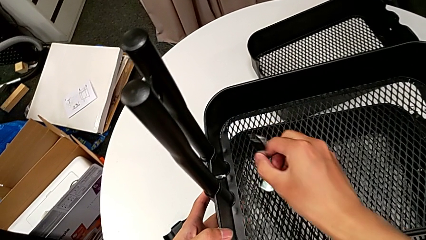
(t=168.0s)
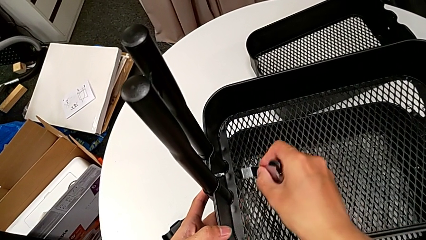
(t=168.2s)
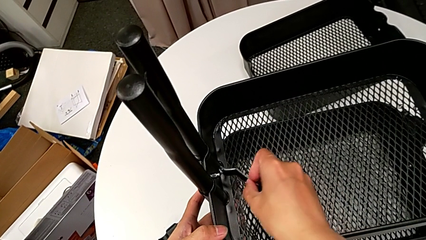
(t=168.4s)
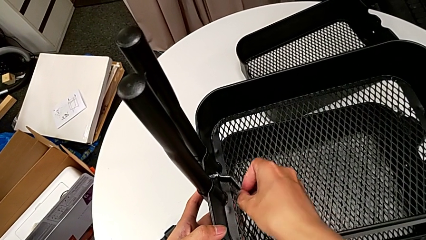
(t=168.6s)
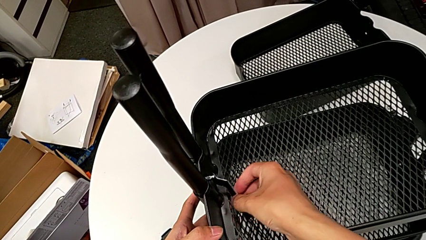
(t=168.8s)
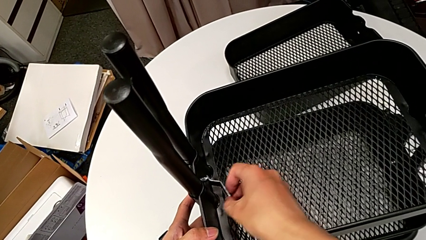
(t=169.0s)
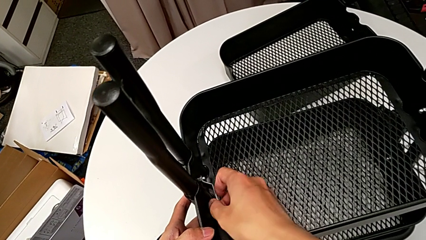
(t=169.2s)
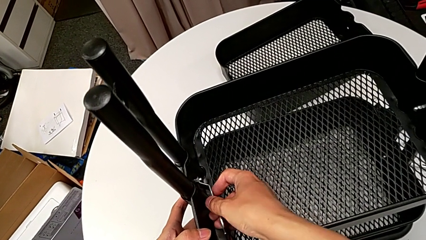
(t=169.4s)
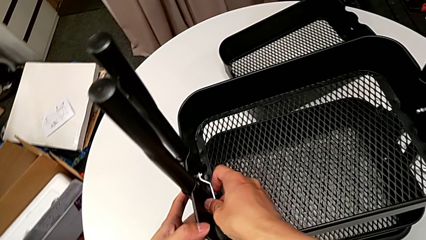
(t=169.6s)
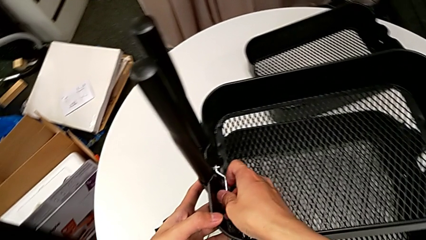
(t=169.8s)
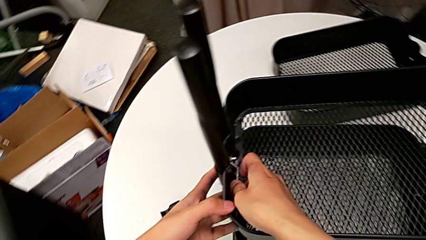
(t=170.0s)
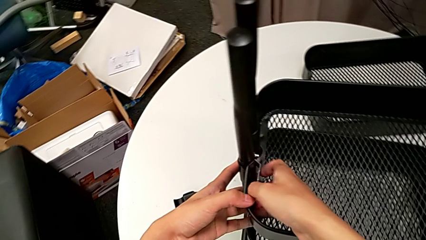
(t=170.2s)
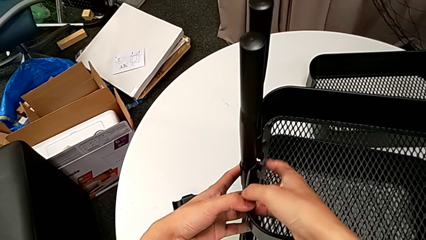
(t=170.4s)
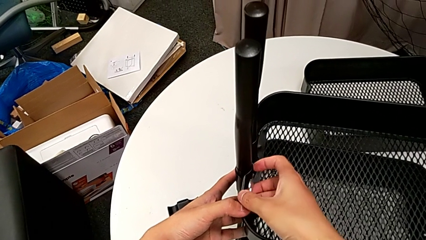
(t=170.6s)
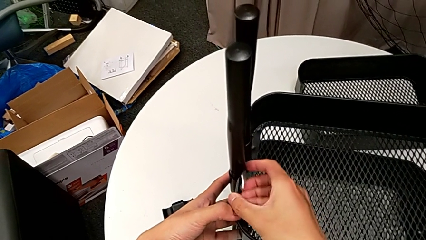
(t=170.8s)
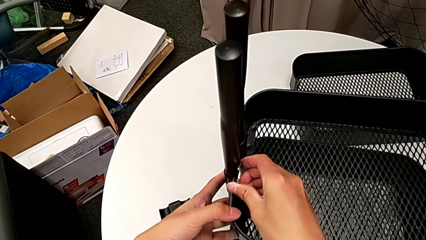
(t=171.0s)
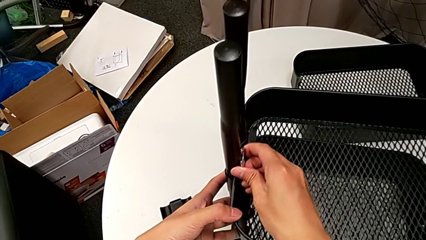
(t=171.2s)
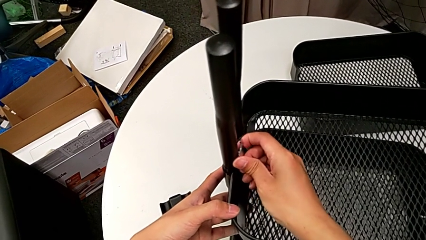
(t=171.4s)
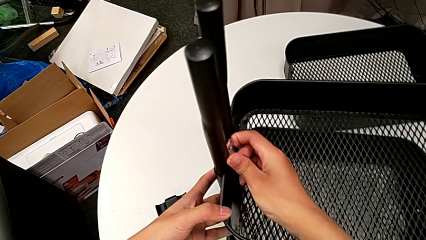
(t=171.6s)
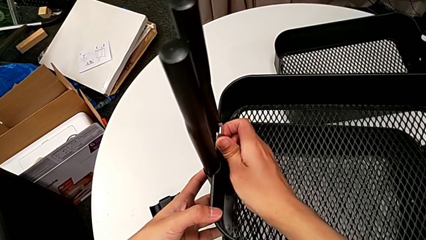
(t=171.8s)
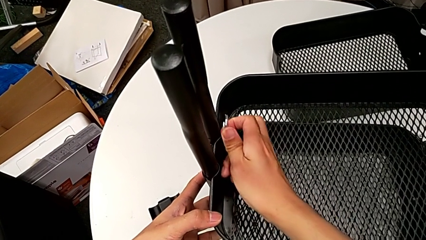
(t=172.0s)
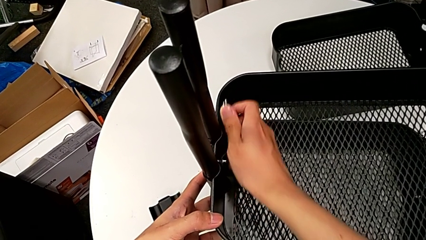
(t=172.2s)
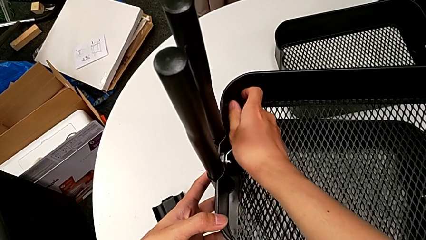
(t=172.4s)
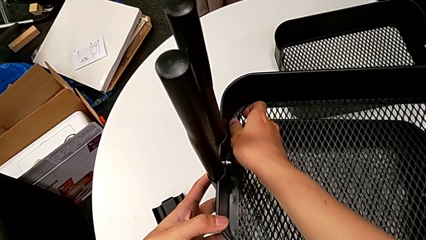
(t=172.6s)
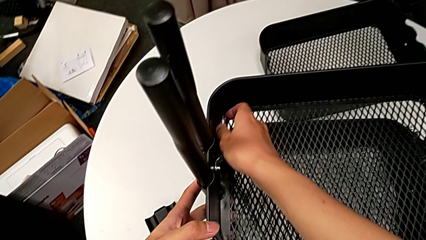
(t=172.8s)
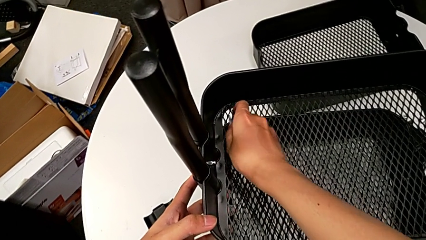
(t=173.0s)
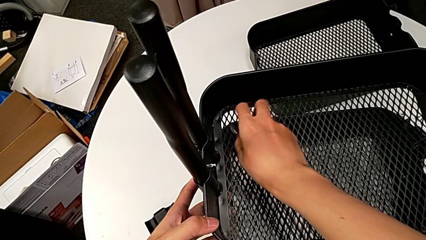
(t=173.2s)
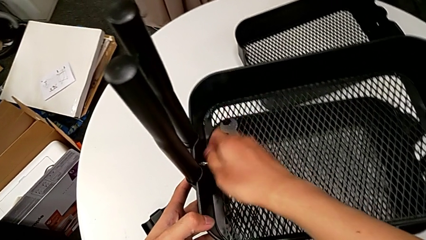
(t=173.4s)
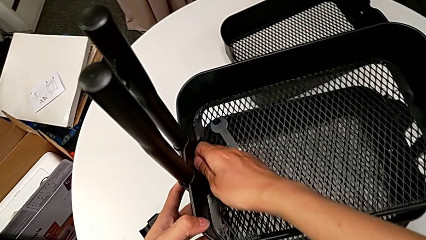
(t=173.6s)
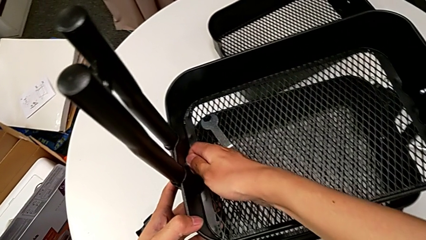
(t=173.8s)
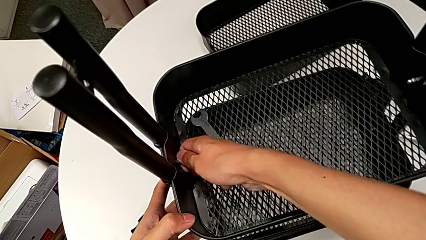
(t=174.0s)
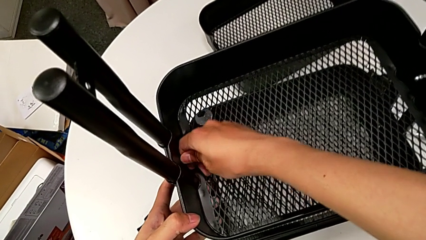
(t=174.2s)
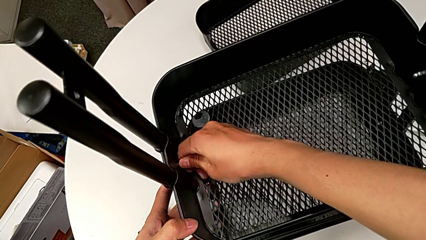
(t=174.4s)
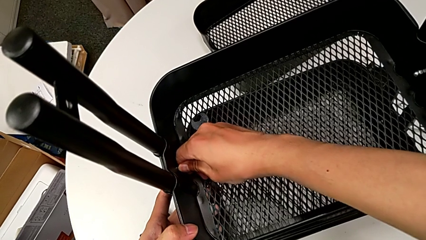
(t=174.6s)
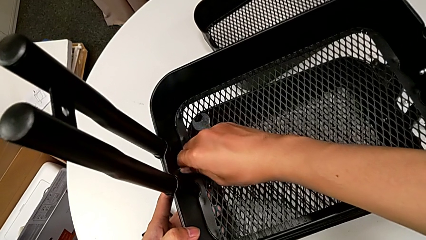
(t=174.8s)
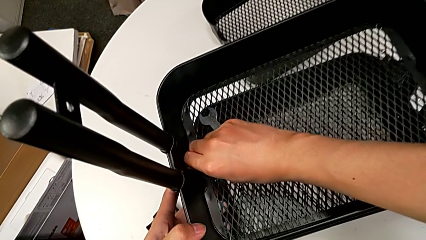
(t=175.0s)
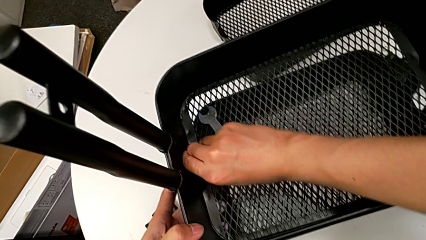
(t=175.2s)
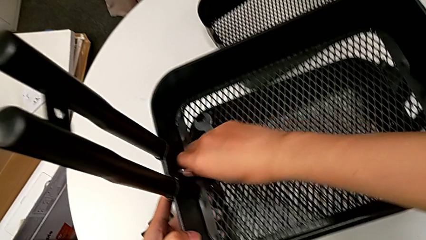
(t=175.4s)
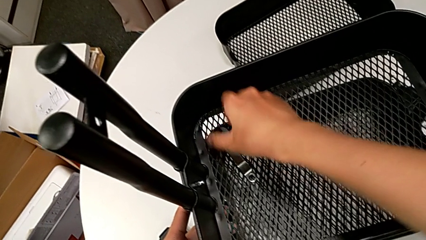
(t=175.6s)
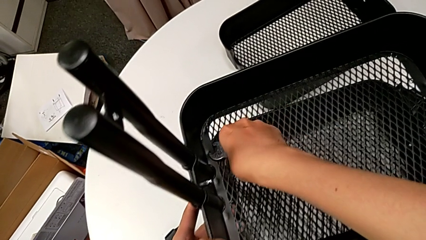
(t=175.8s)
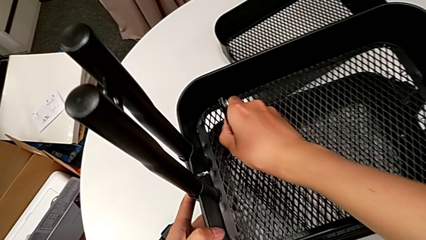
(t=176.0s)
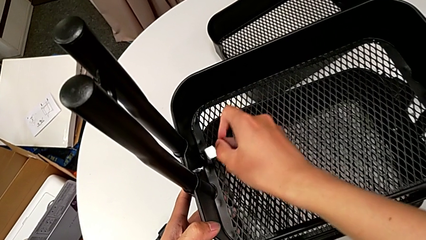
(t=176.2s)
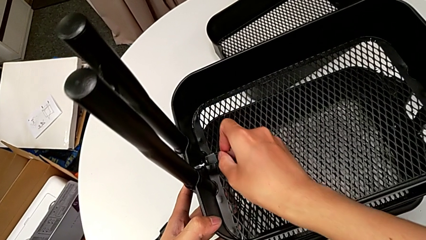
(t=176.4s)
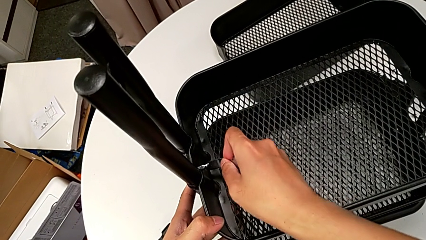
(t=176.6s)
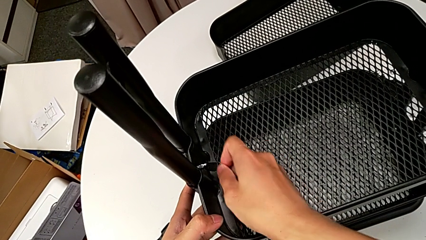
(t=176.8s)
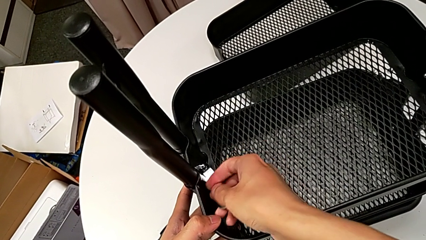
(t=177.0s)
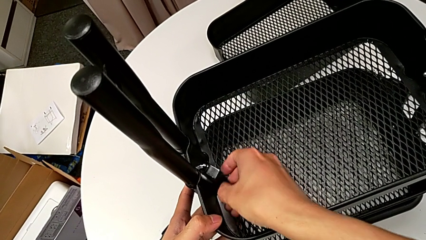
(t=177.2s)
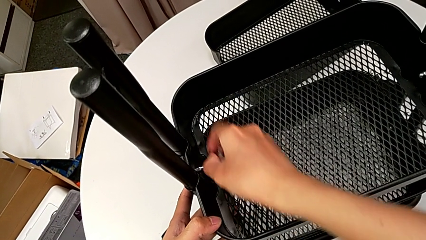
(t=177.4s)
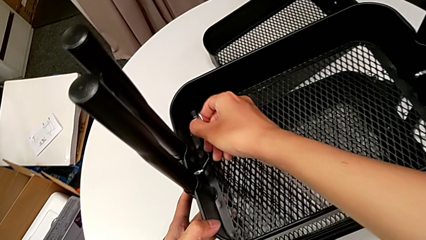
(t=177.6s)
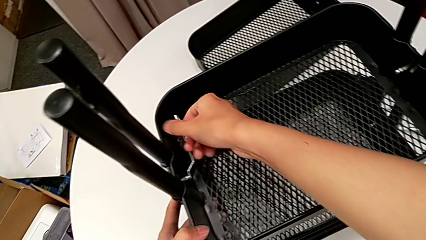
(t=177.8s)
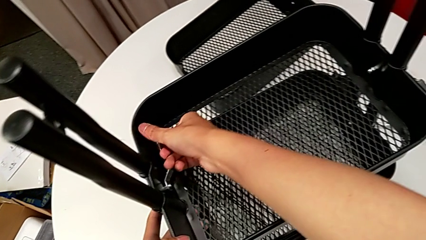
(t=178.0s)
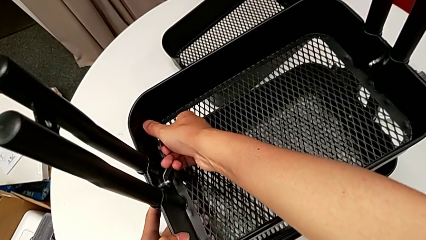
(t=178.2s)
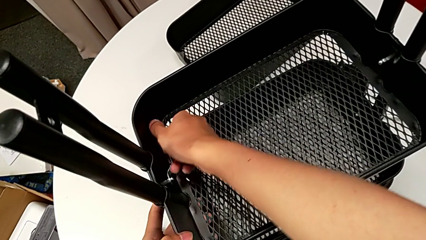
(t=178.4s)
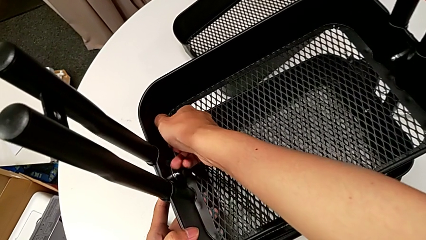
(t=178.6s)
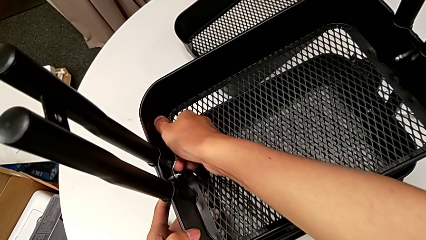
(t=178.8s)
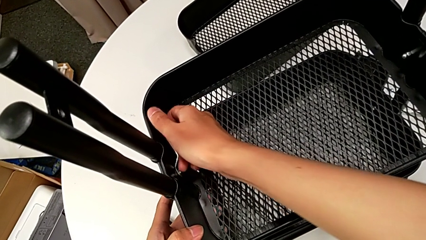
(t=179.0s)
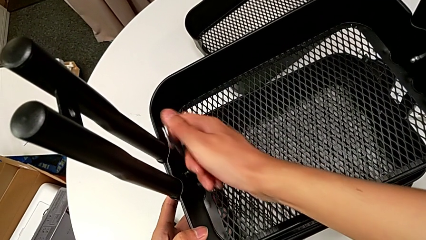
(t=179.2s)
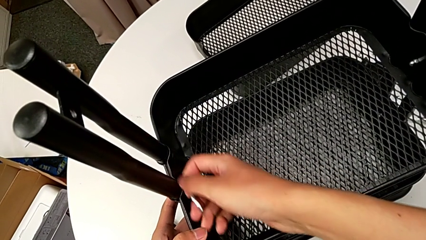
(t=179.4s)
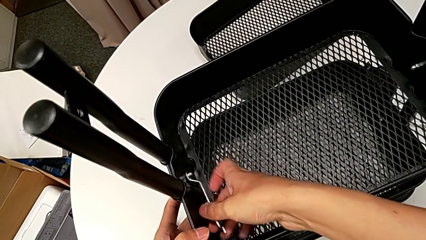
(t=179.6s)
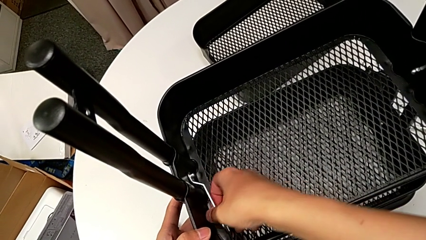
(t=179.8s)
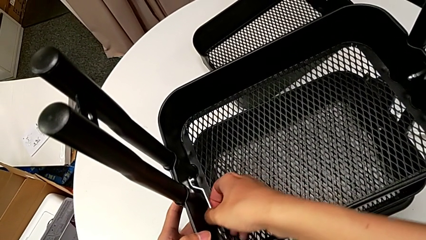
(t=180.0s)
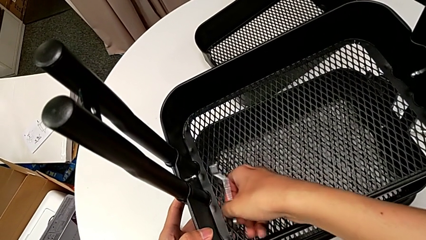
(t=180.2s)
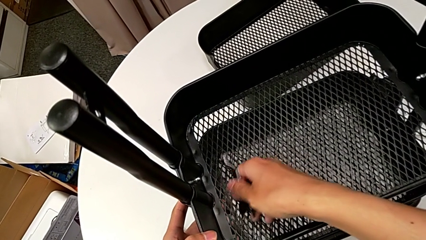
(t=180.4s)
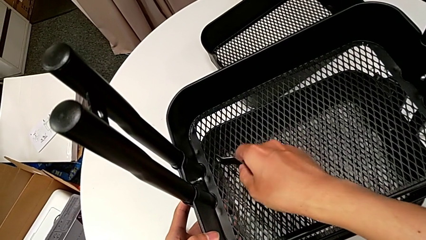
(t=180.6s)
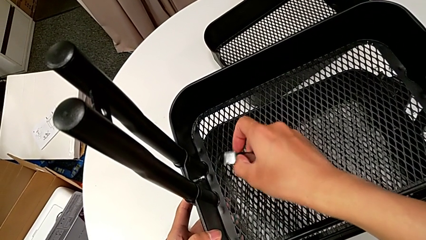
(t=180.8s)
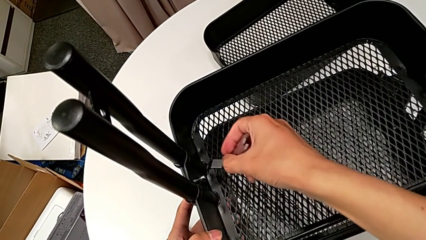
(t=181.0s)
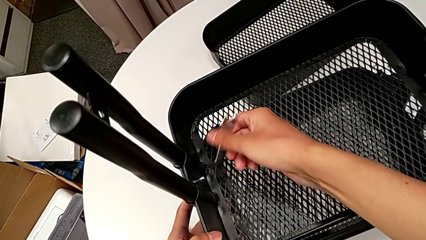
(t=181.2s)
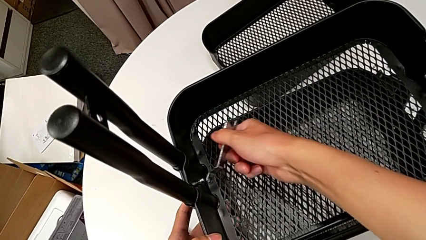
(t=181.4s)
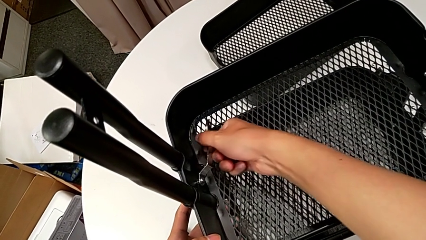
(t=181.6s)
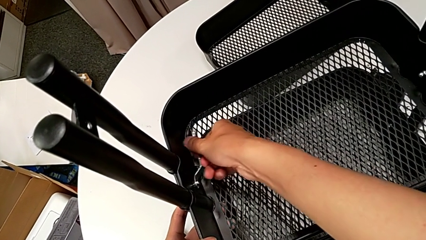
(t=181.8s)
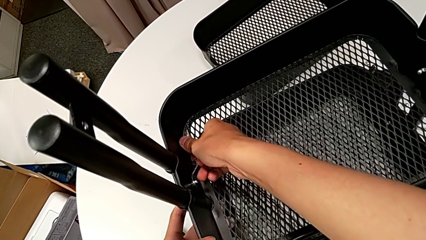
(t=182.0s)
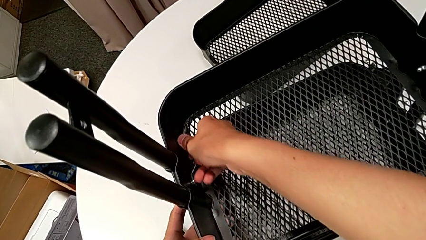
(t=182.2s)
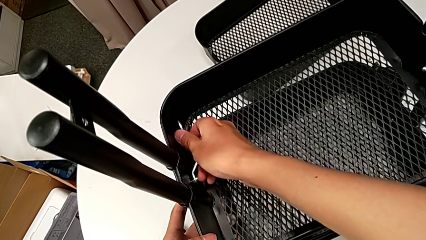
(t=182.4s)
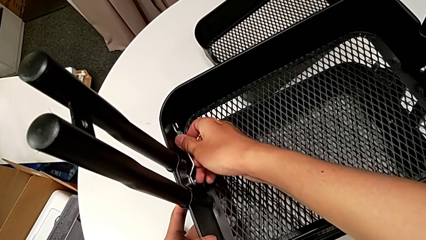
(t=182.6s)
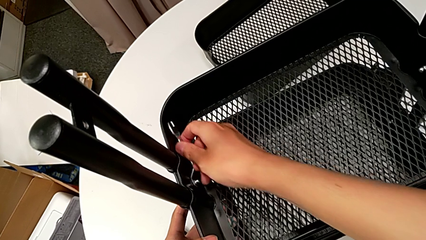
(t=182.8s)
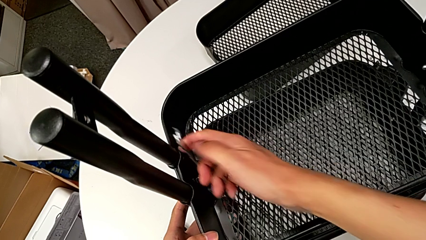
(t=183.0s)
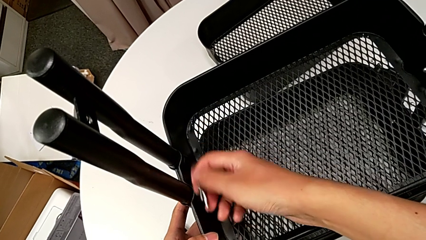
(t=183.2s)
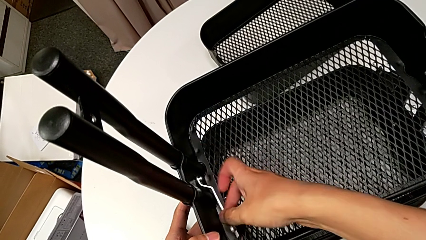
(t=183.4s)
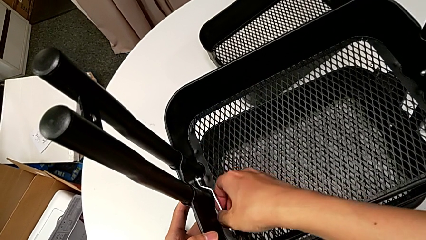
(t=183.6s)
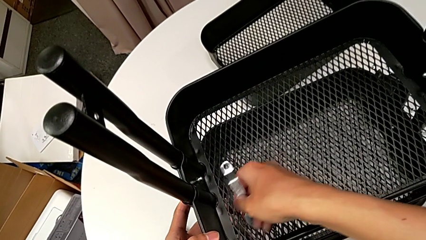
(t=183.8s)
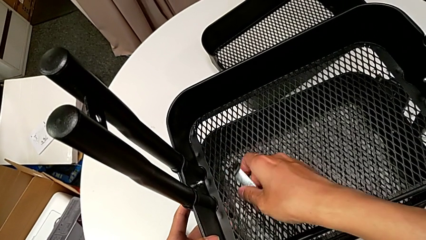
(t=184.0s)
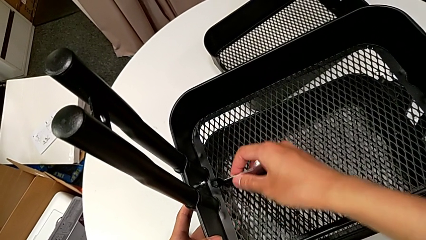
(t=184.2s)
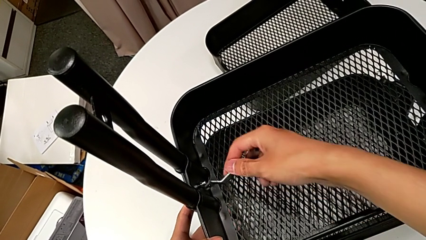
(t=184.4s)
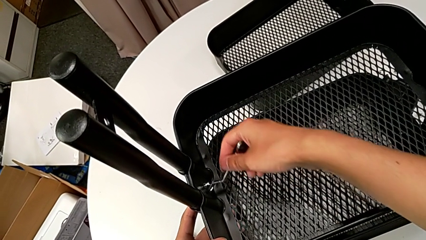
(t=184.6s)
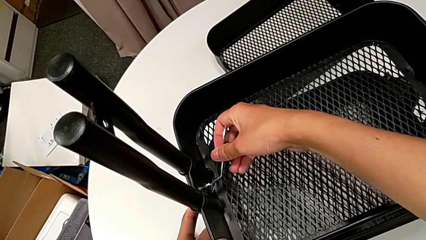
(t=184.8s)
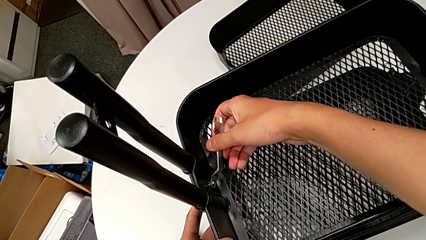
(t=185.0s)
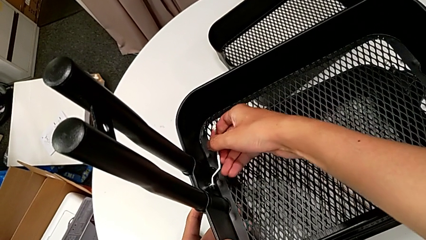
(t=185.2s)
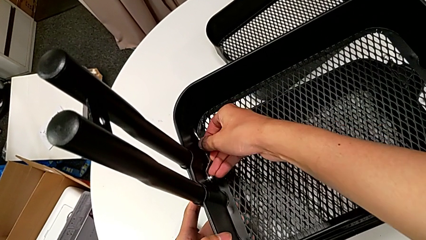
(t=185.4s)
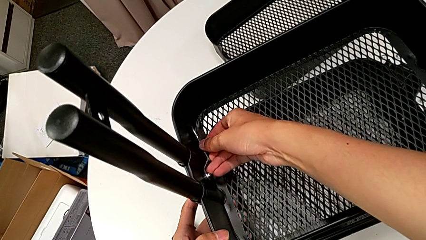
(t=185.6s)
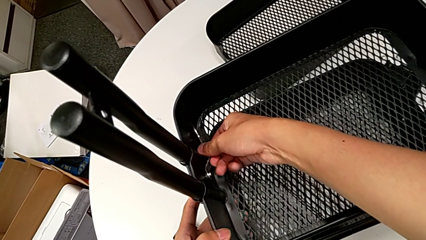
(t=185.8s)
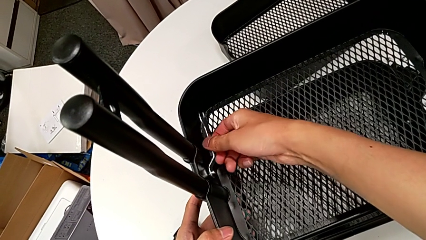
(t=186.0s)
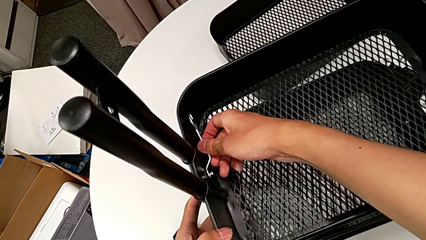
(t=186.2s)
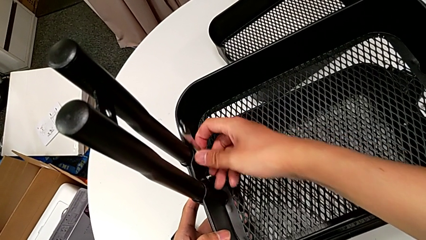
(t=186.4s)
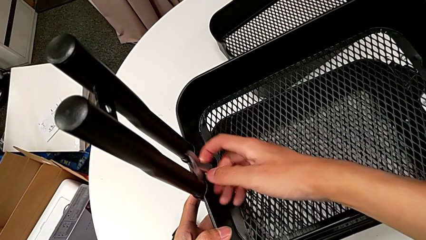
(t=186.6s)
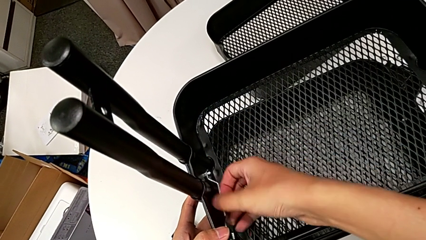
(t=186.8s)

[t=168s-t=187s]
The camera wearer is disassembling the middle grid tray of the rolling cart. They insert the hexagonal wrench, unscrew the hexagon cap nut, withdraw the hexagonal wrench and place it. They unscrew the hexagon cap nut, grab the hexagonal wrench, insert it, unscrew the hexagon cap nut and withdraw the hexagonal wrench. They insert it, unscrew the hexagon cap nut and withdraw the hexagonal wrench. They insert it, unscrew the hexagon cap nut and withdraw the hexagonal wrench.
